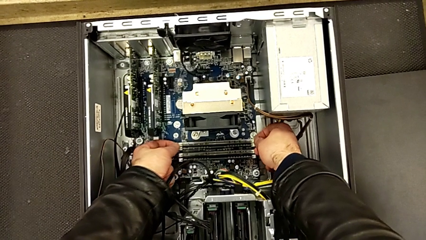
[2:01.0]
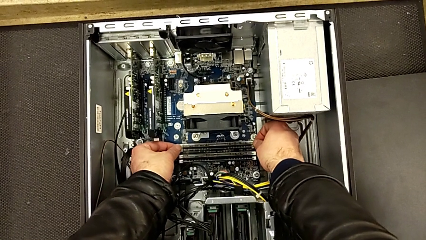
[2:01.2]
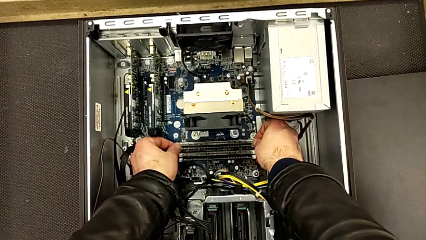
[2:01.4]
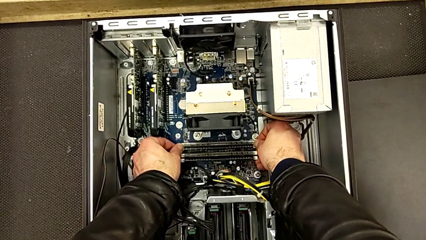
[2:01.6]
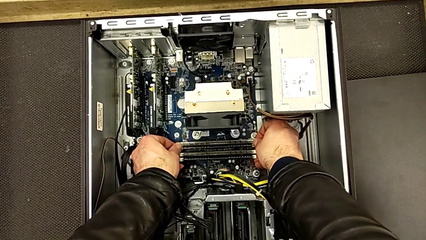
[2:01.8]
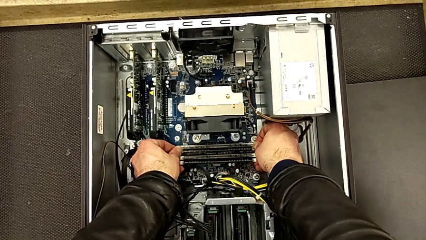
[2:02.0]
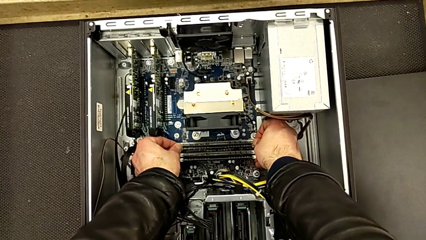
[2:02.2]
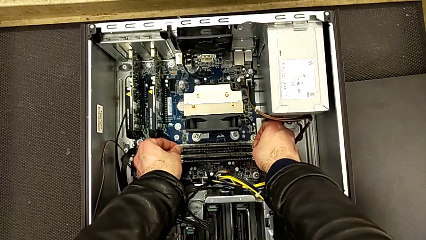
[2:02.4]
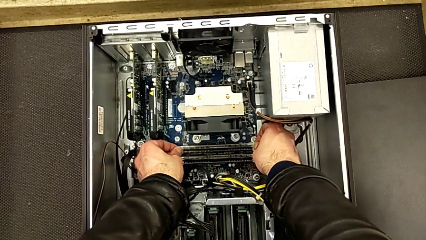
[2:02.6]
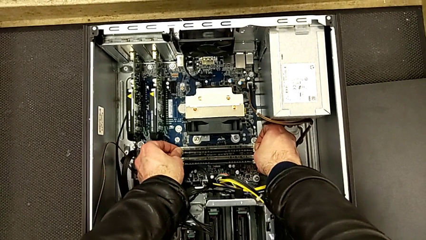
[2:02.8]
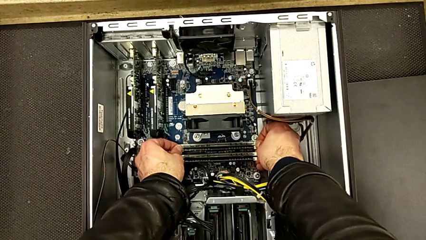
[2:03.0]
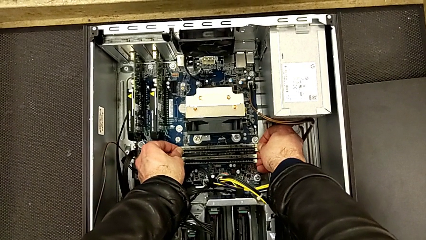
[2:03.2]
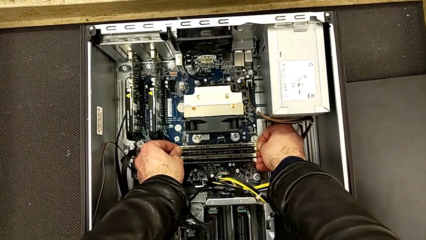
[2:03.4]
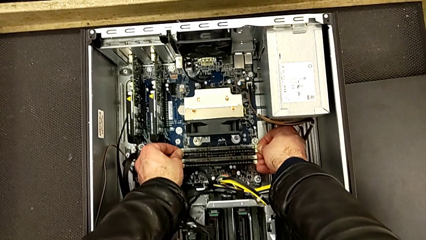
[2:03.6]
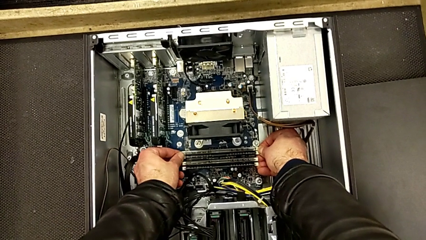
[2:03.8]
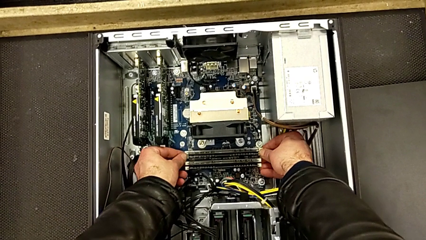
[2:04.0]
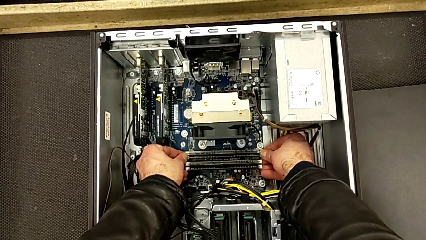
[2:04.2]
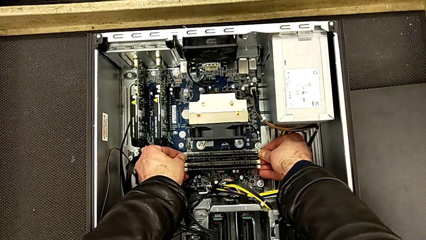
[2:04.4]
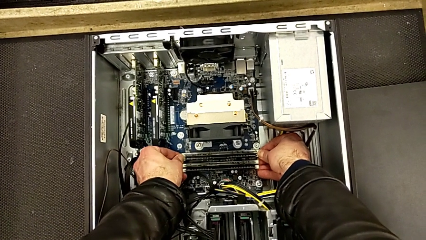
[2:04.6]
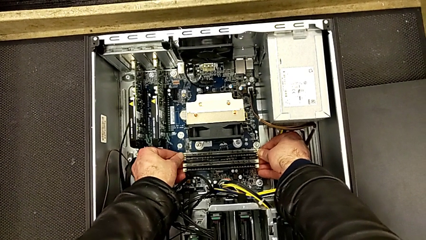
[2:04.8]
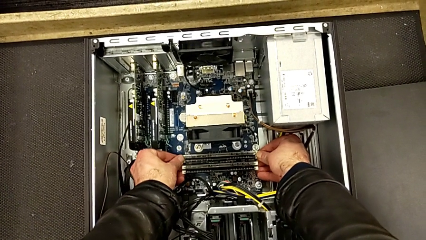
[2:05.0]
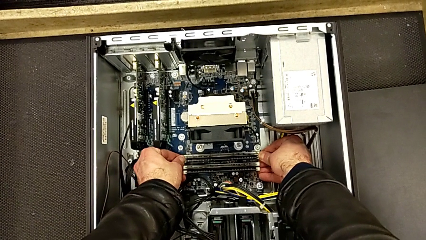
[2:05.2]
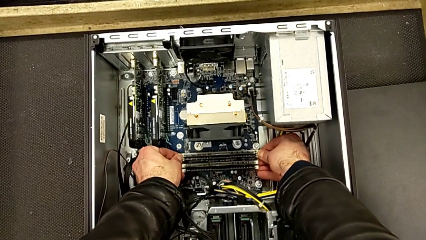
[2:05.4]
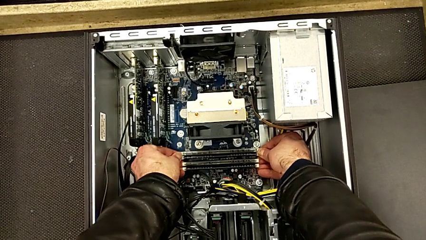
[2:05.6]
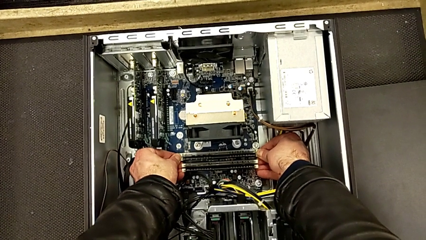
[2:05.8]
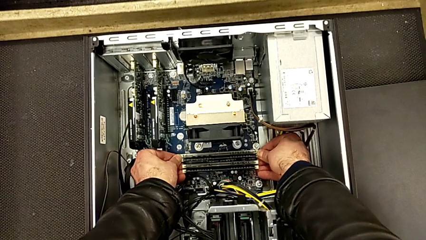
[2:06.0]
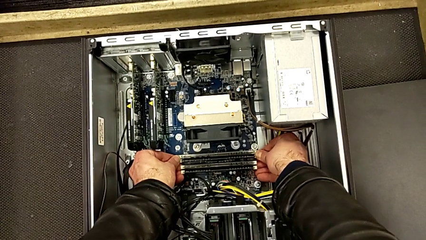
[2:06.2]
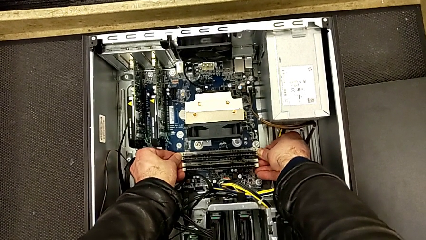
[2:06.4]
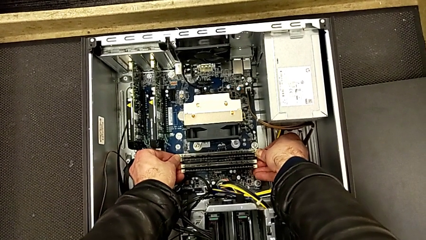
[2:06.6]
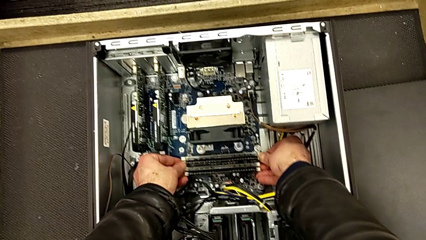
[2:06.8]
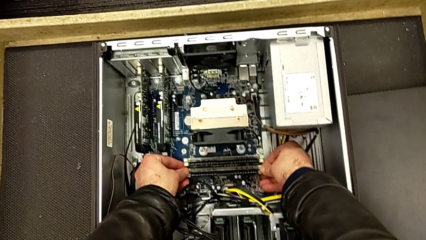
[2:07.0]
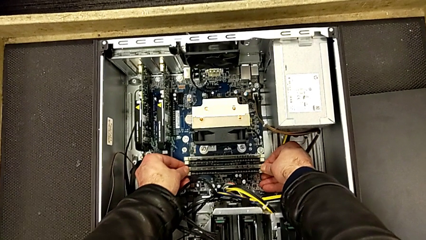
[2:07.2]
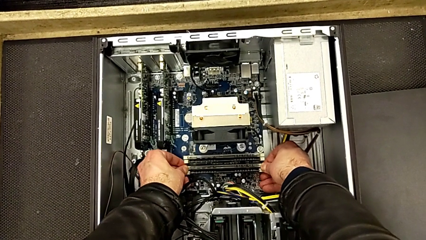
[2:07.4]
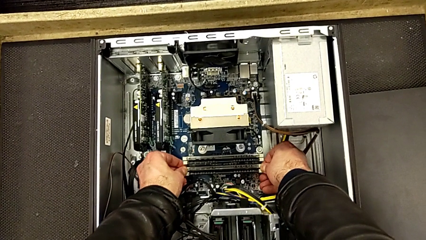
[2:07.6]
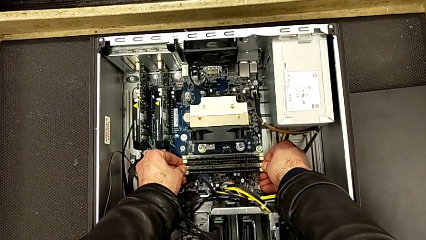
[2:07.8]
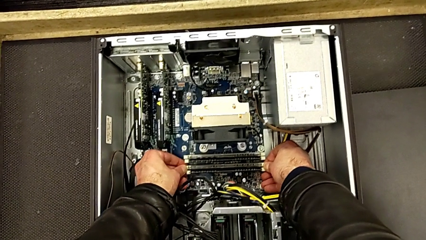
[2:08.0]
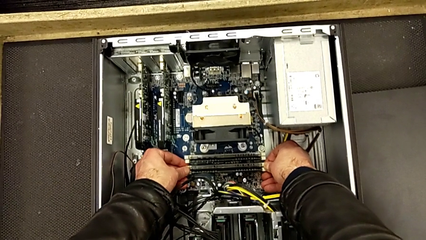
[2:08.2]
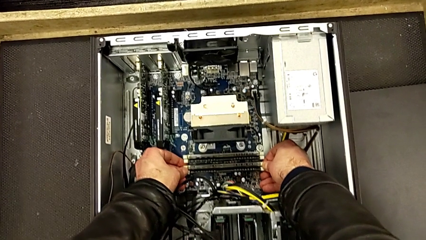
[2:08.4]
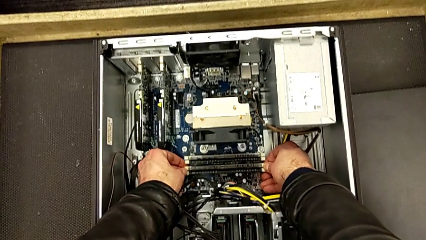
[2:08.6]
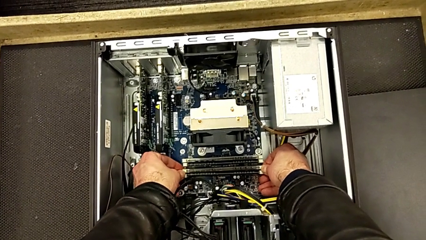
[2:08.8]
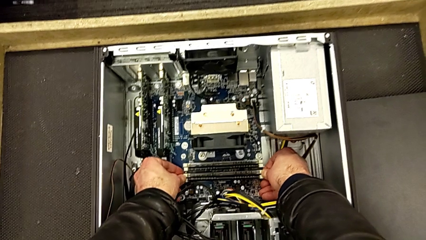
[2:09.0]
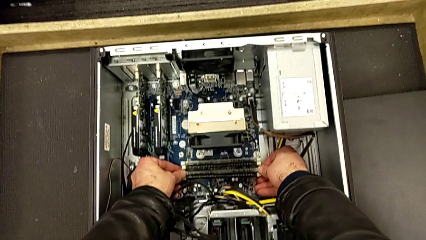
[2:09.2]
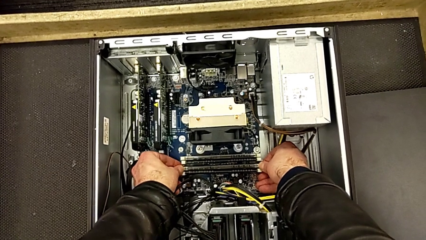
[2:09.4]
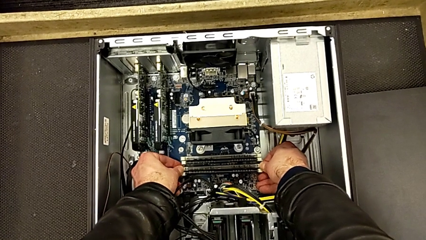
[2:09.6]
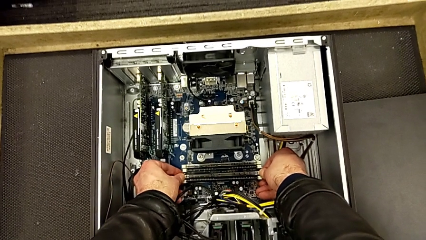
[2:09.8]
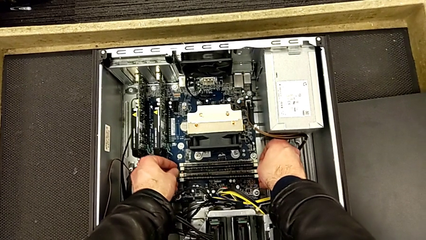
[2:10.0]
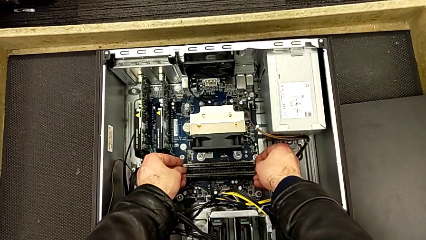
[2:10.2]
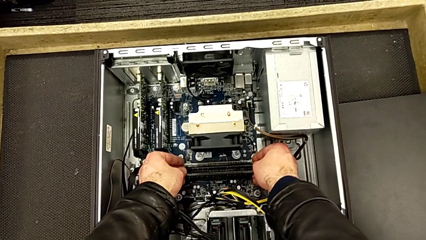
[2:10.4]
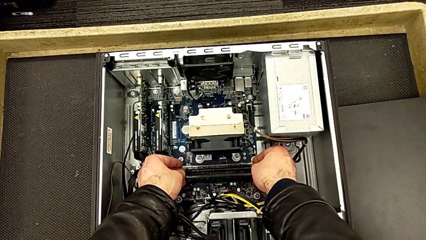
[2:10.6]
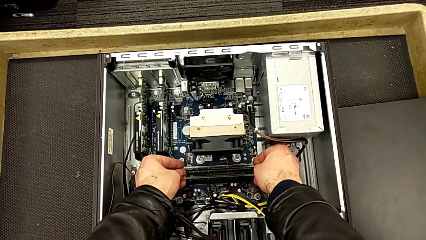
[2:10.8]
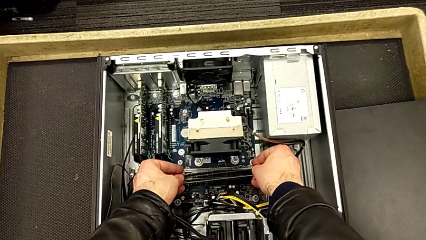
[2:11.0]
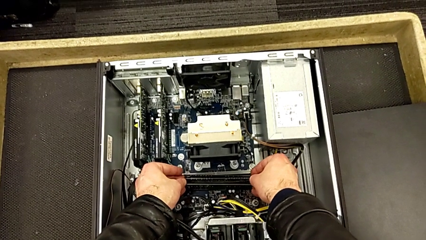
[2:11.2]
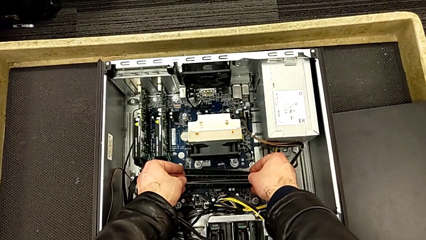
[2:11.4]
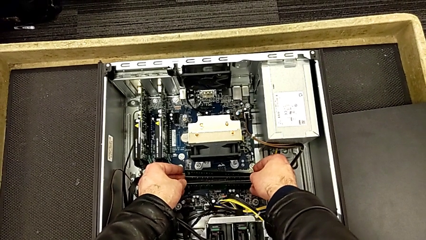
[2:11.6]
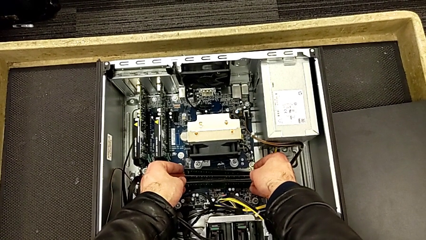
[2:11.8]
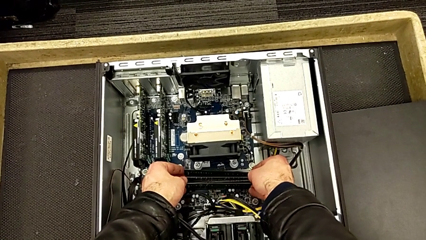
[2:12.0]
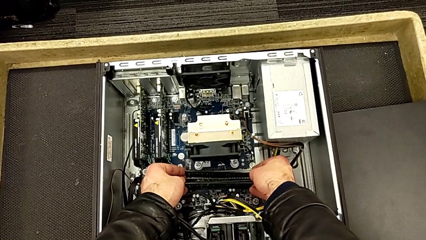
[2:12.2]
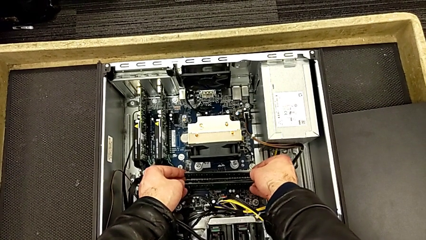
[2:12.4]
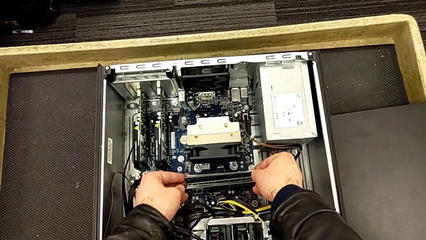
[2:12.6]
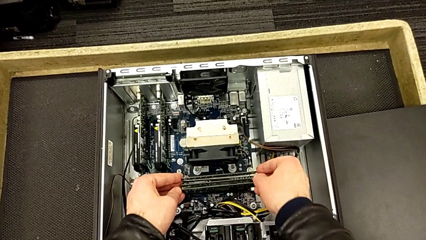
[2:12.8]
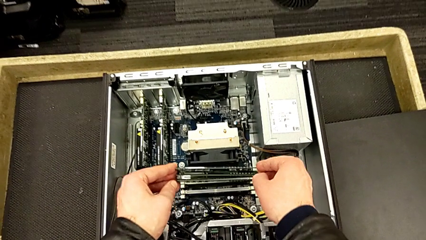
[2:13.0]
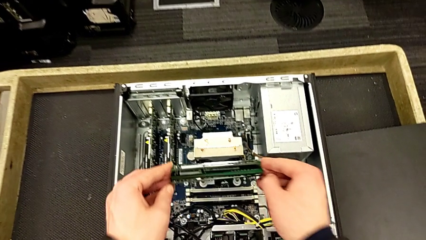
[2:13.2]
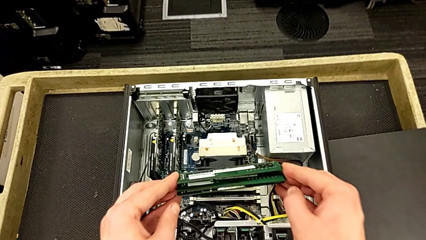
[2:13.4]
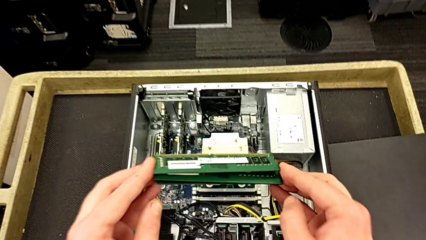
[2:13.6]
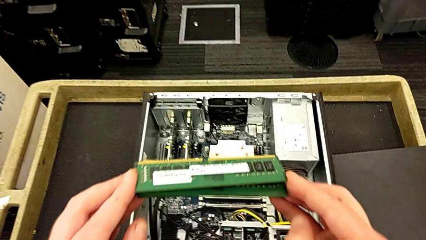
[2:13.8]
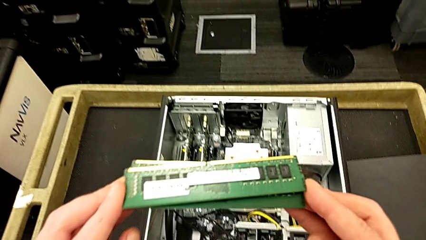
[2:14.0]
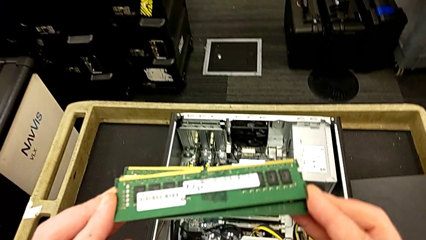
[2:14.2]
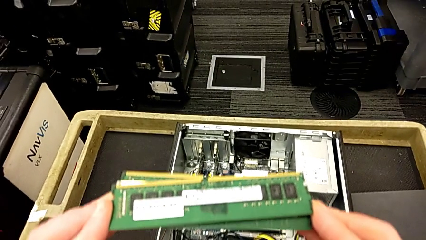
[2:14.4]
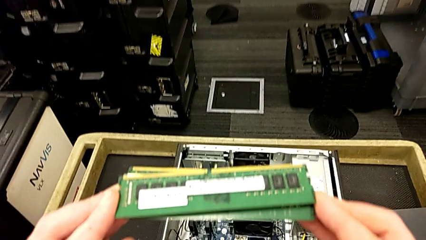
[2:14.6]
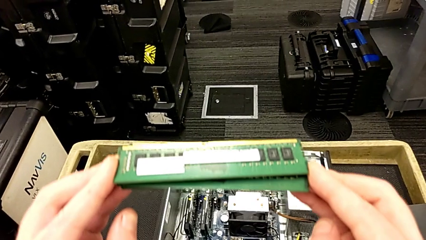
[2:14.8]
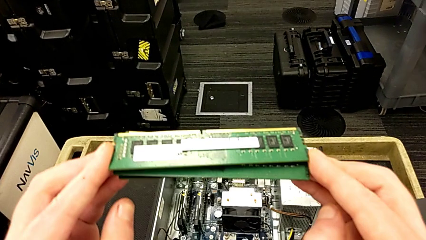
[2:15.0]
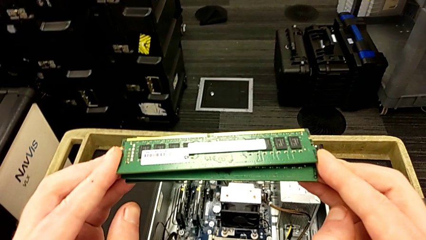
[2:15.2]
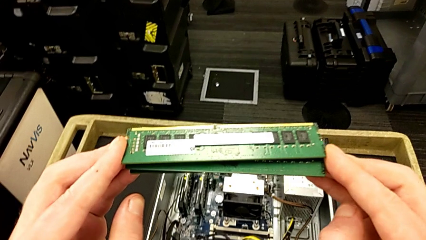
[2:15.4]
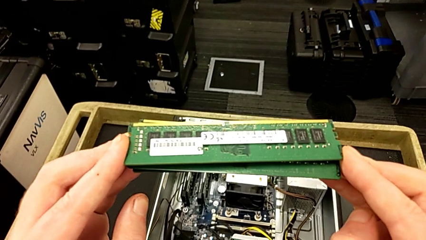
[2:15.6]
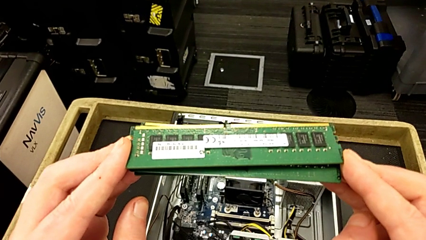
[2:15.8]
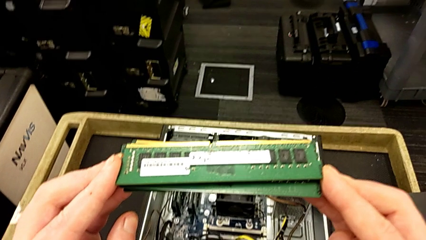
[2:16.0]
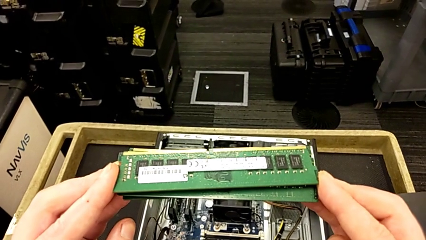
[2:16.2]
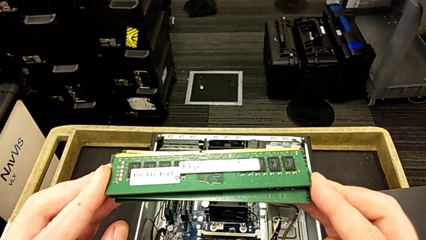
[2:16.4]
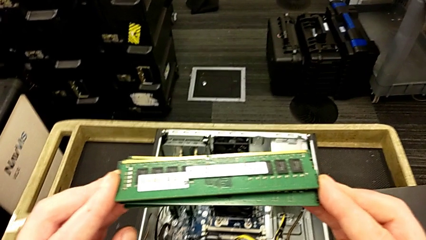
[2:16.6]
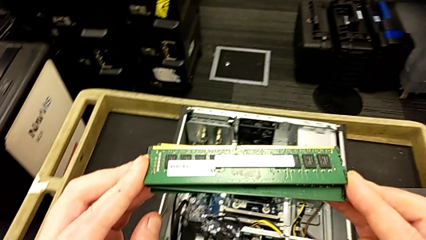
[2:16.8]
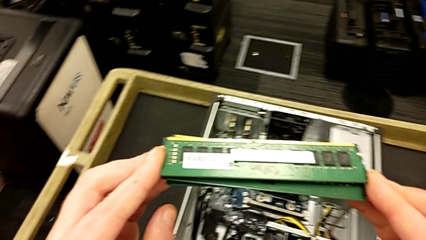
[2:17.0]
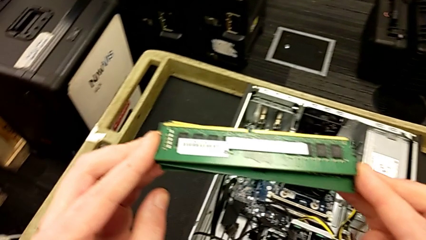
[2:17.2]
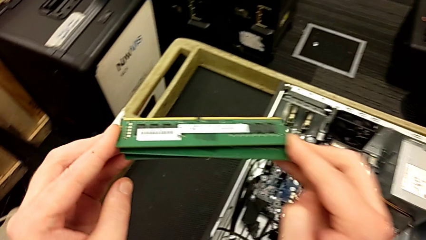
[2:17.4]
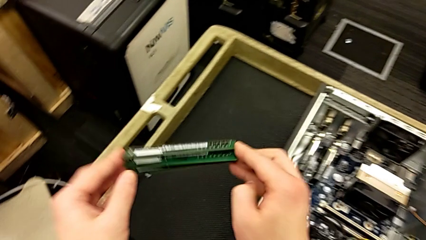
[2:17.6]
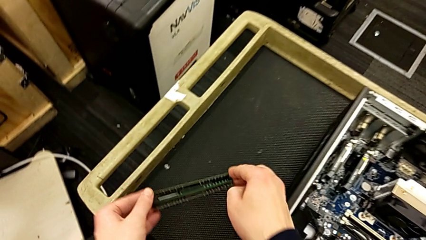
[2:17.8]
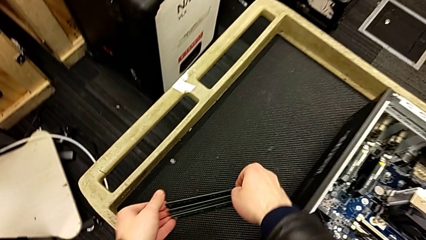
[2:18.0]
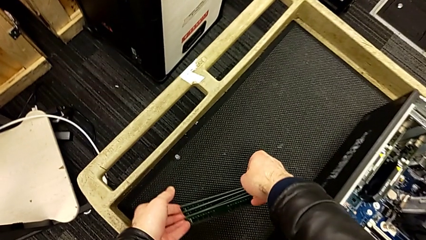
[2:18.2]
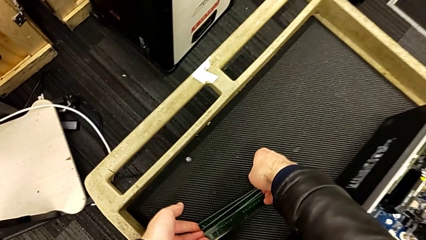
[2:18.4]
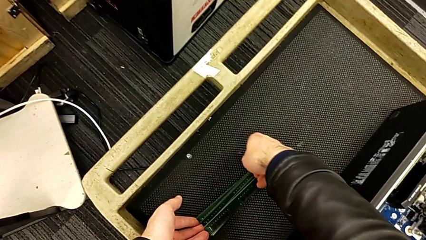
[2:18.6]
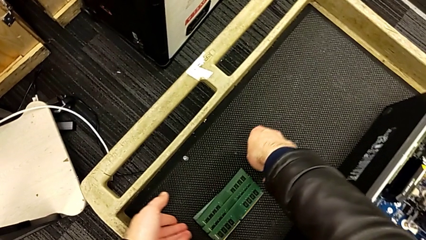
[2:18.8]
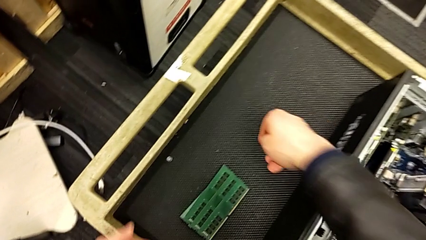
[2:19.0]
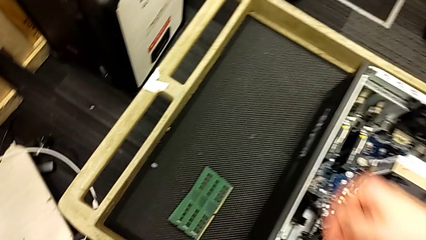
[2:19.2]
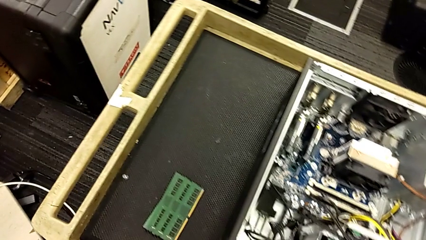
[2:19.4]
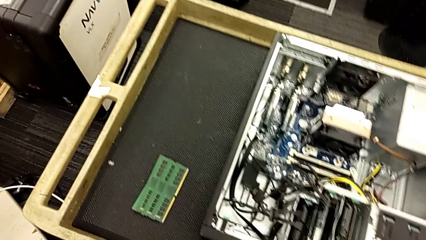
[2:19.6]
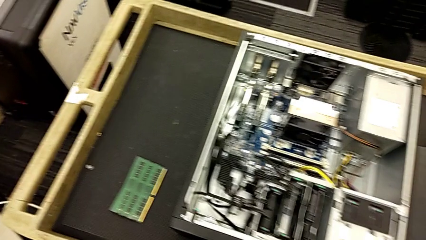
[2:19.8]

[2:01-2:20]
The camera wearer is removing the RAM sticks. They push the second RAM tab, push the fourth RAM tab, grab all the RAM, withdraw it, hold it and place it.
